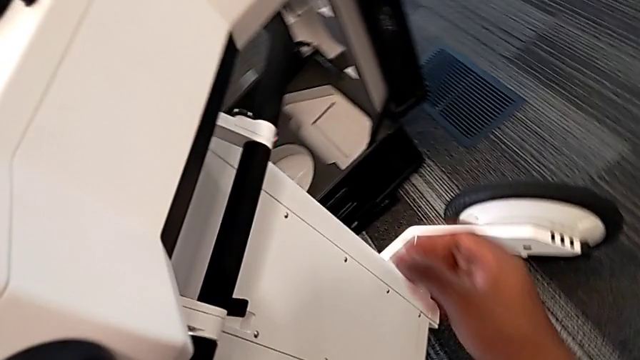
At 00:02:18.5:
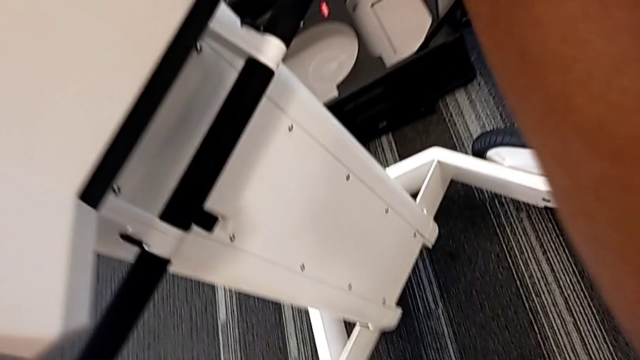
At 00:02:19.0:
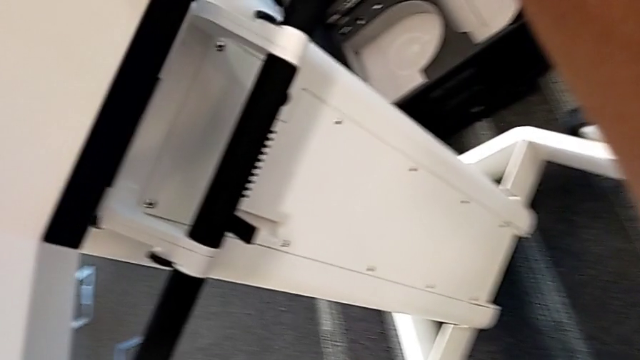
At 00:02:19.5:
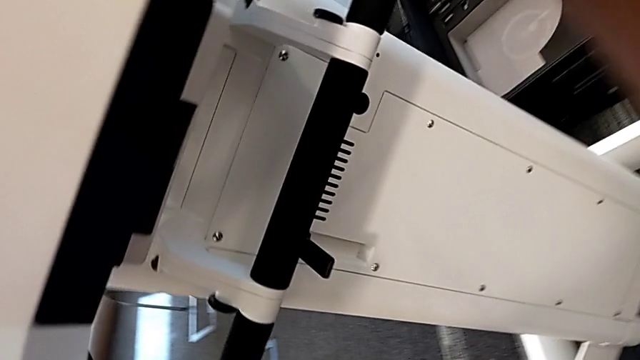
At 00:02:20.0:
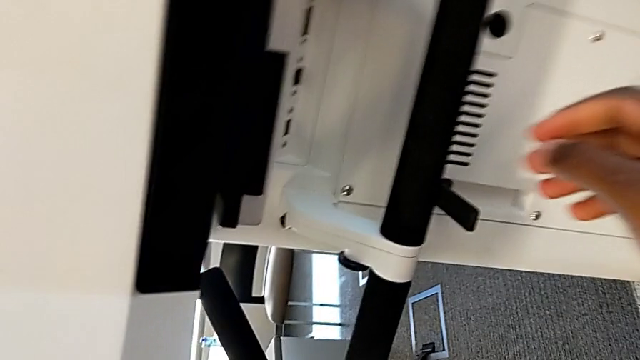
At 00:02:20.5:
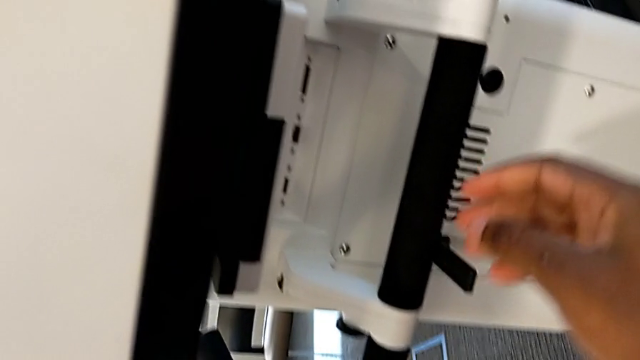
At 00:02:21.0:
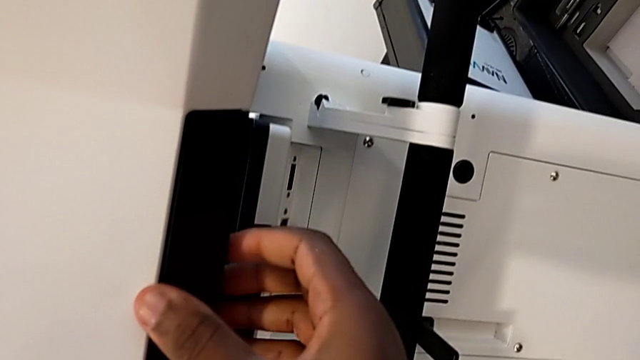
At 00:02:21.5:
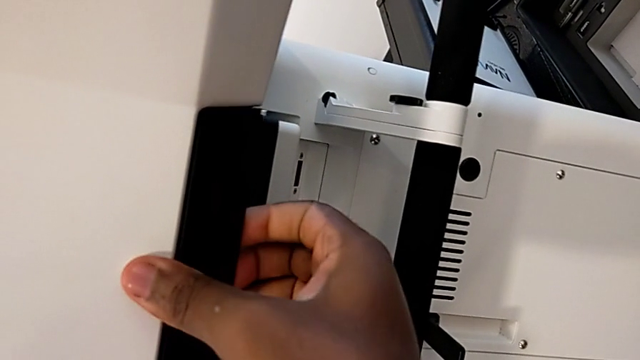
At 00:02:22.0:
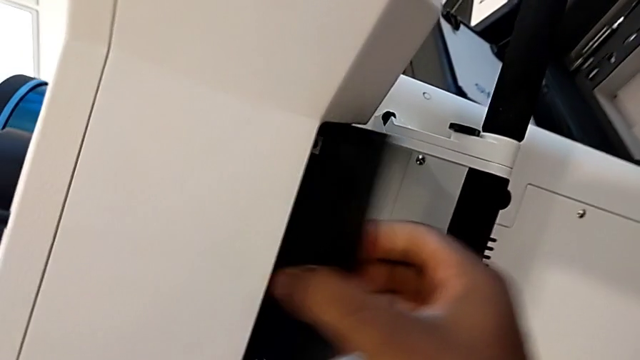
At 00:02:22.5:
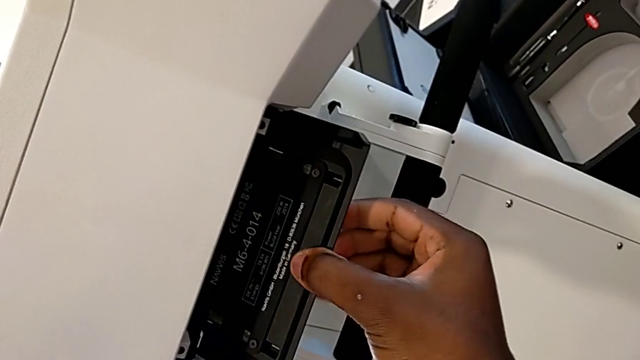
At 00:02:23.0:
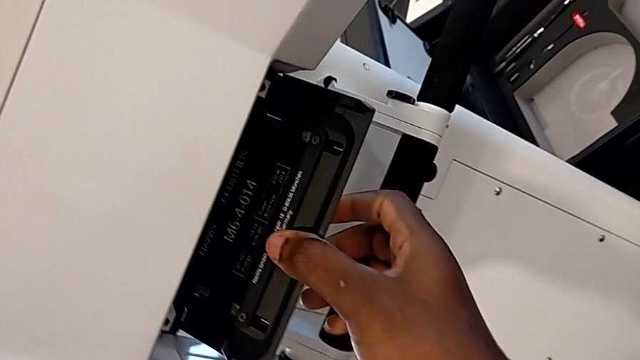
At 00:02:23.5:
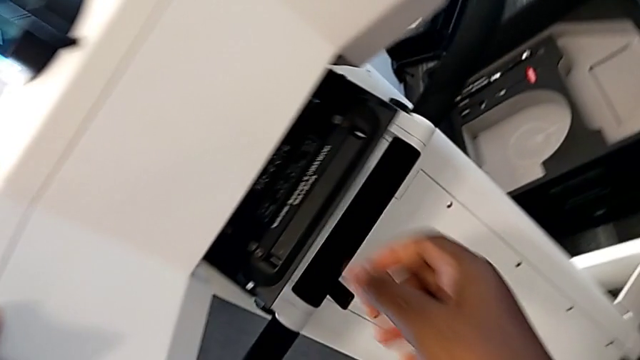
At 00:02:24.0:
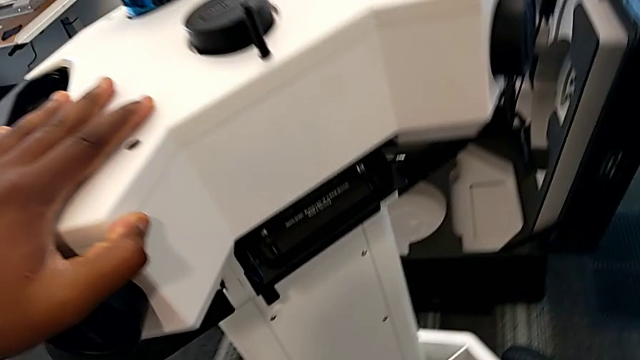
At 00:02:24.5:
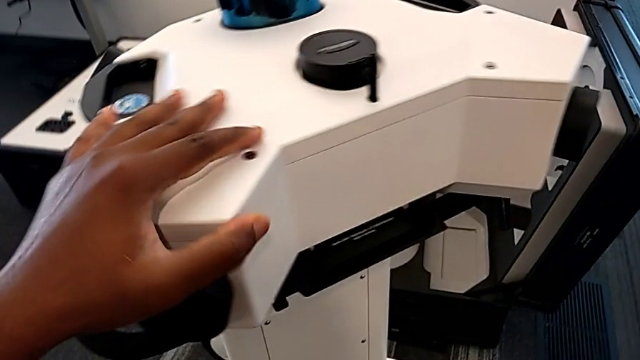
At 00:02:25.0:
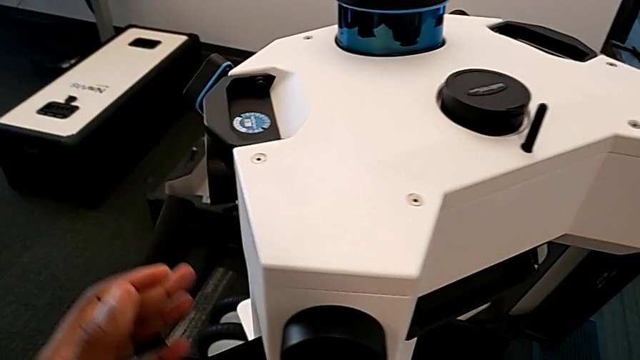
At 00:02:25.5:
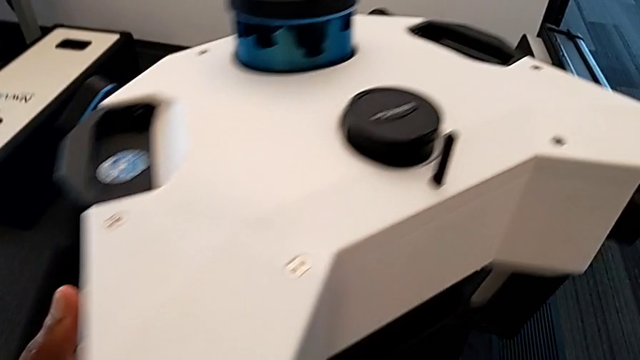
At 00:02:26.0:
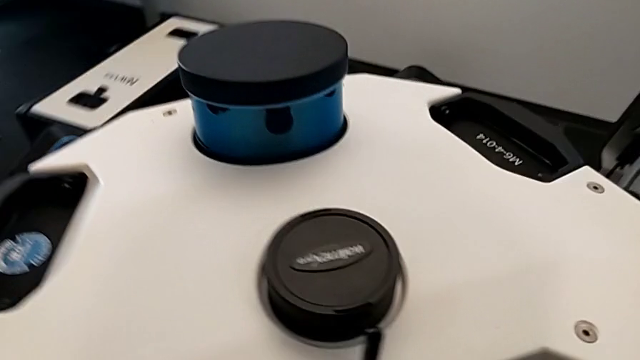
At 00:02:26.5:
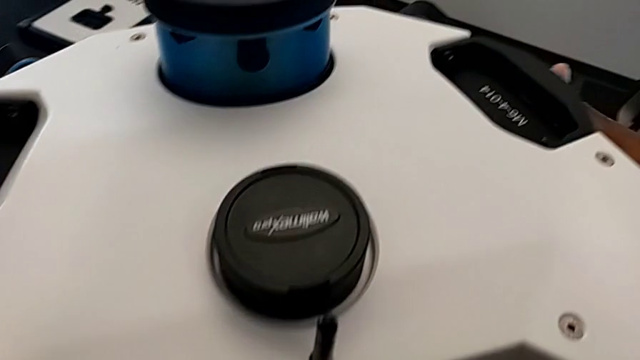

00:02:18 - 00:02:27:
The camera wearer is disassembling the laser scanner. They unlock the M6 head and begin to withdraw it.

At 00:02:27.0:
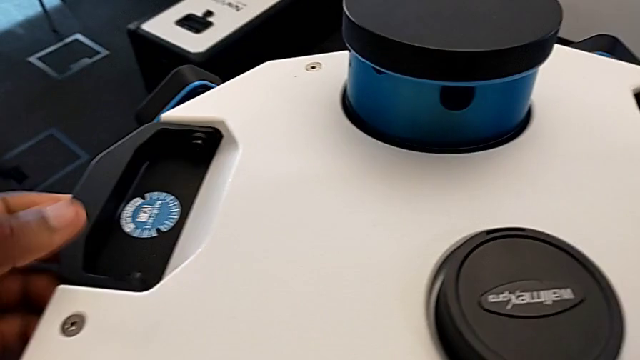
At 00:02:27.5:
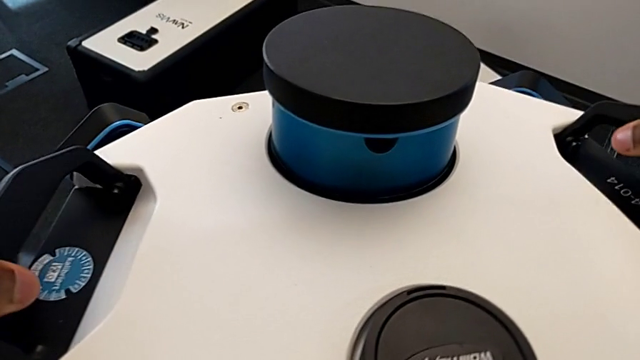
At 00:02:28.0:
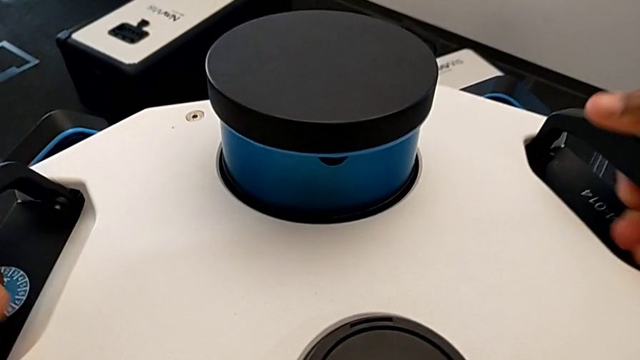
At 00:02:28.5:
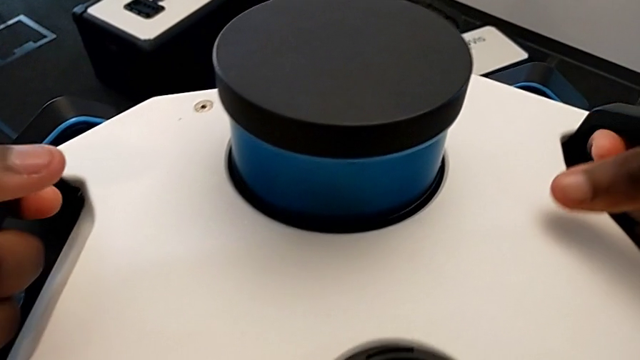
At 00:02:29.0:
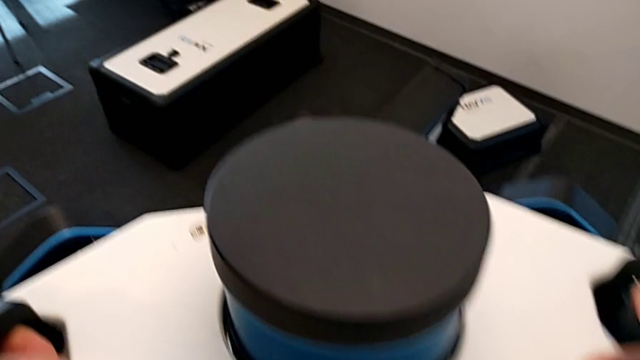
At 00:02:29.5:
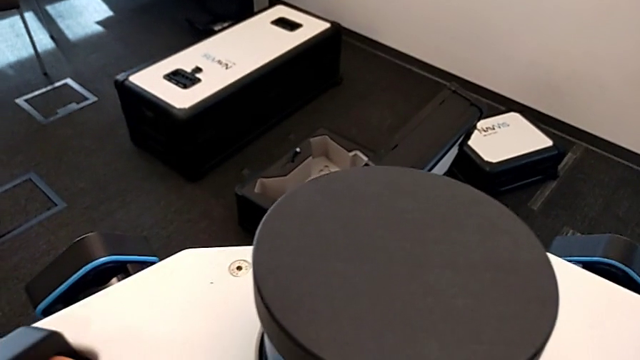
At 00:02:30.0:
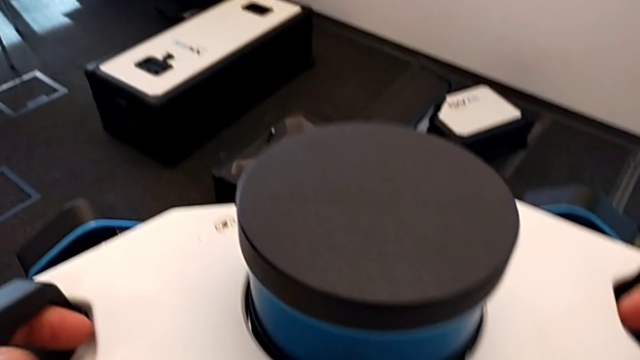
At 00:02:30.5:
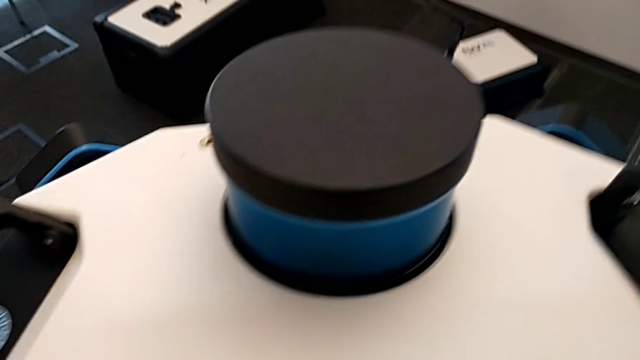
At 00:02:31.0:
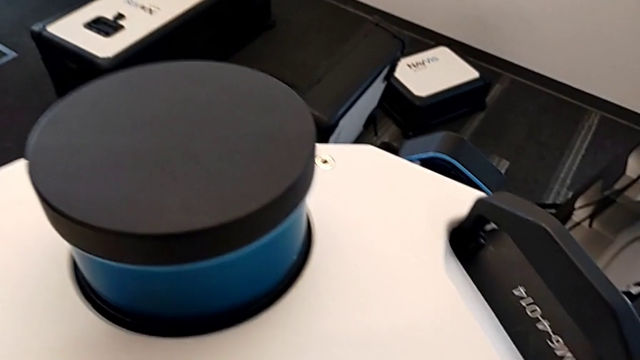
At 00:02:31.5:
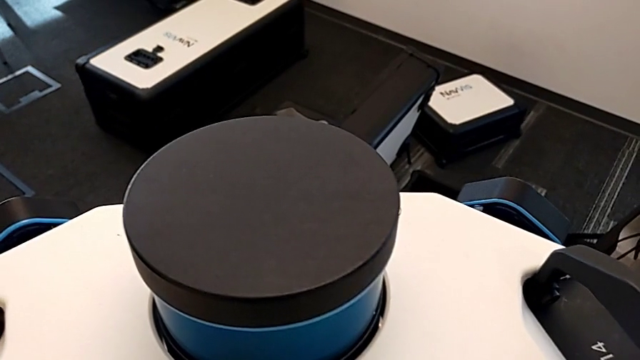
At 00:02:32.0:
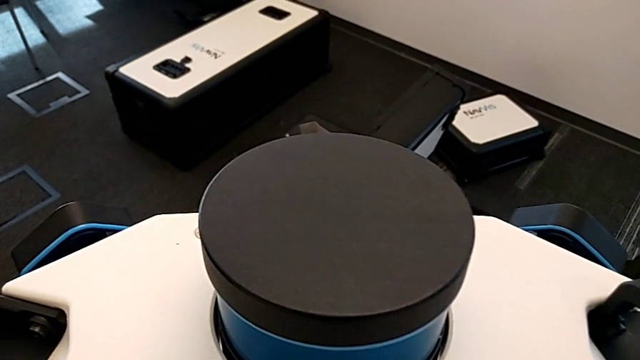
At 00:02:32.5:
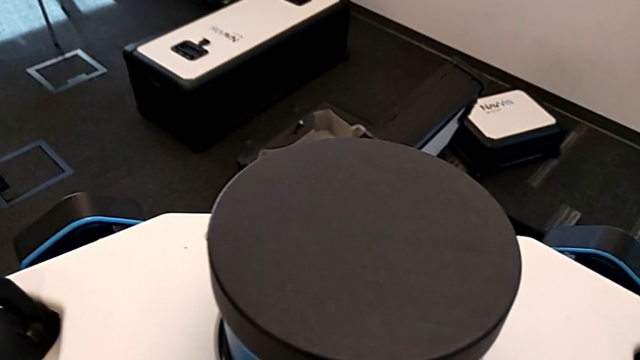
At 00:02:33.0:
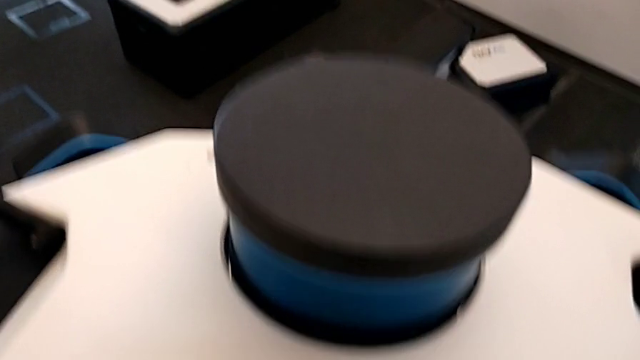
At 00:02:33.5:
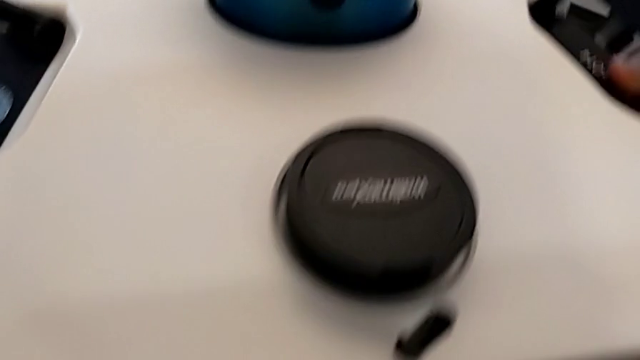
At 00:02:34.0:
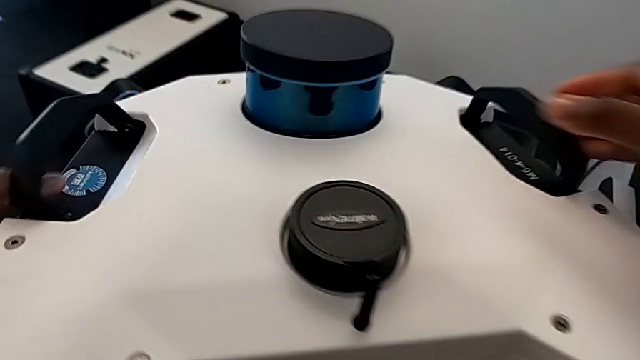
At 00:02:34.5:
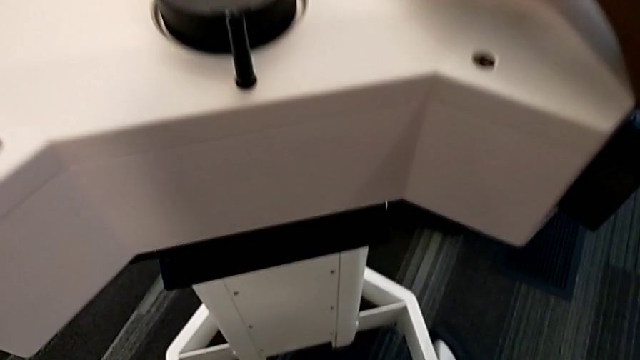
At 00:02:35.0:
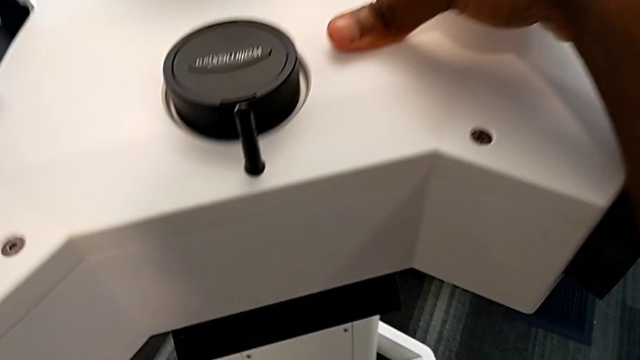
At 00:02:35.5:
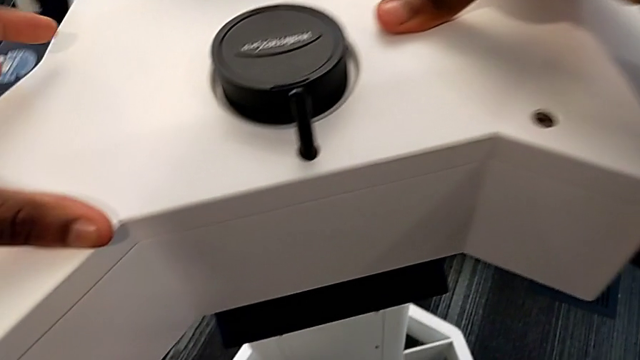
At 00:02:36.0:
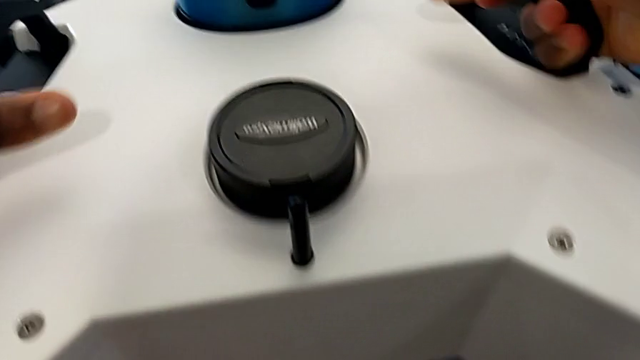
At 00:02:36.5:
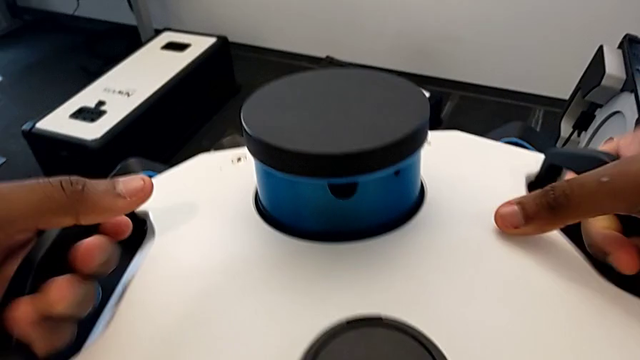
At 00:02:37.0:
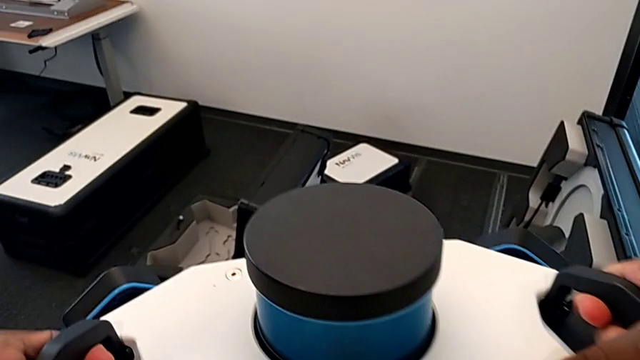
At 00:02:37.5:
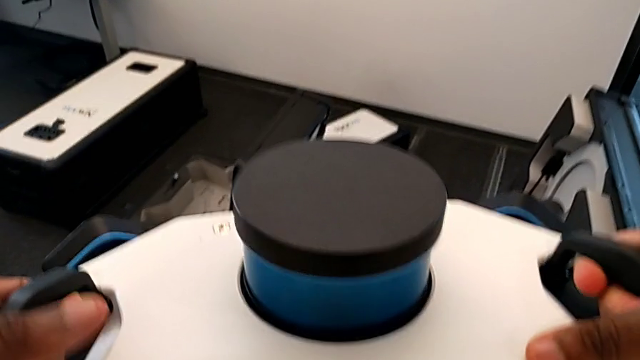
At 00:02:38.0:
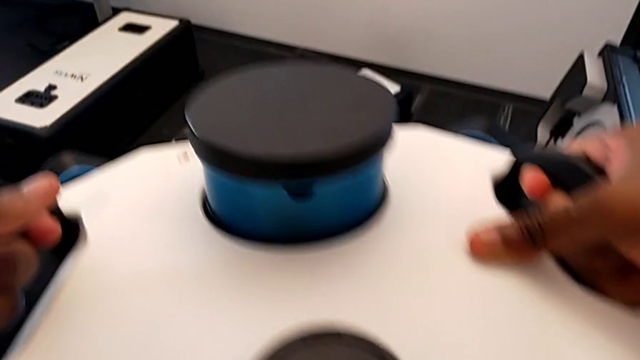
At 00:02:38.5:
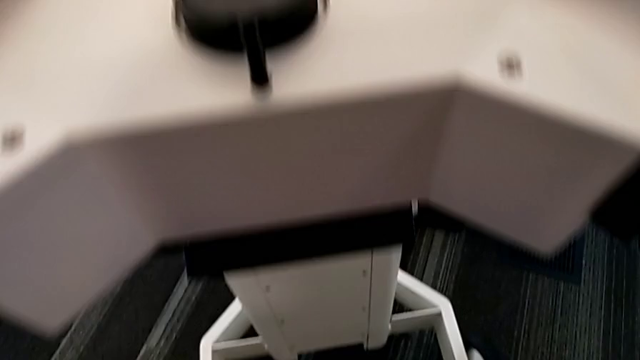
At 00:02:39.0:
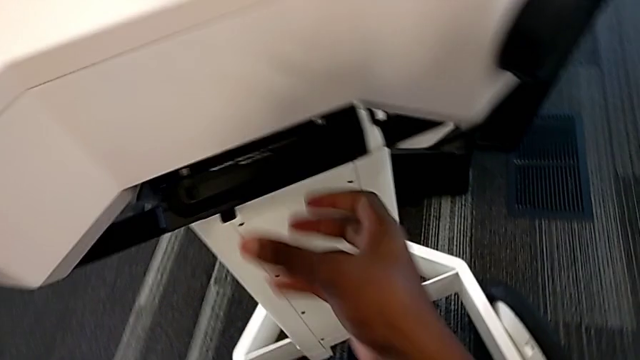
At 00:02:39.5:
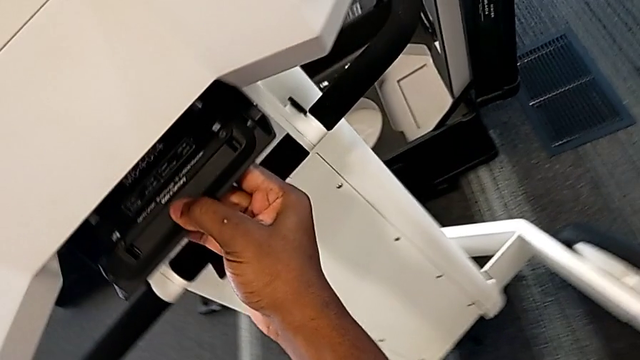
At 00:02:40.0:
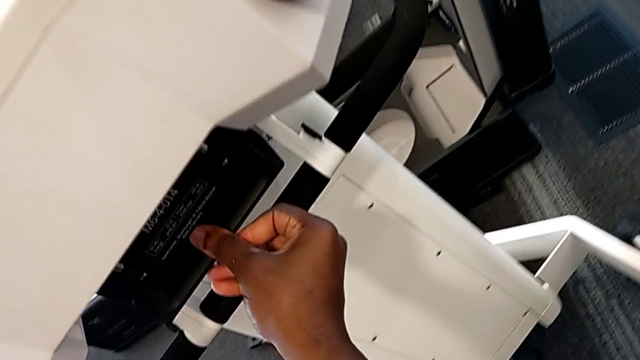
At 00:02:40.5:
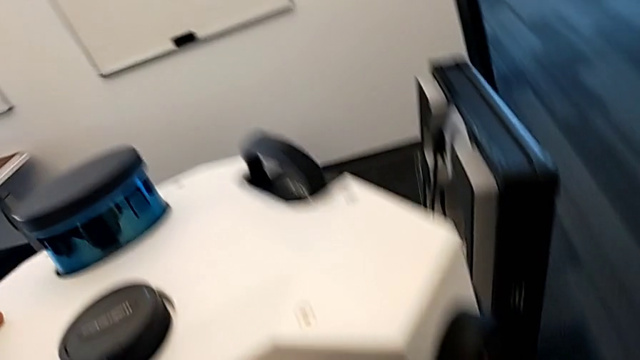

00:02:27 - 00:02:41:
The camera wearer is disassembling the laser scanner. They keep withdrawing the M6 head and unlock it.
